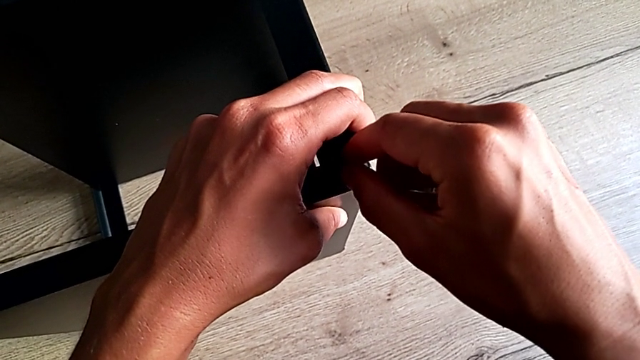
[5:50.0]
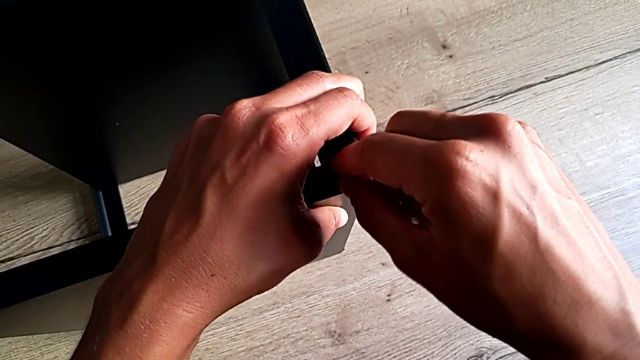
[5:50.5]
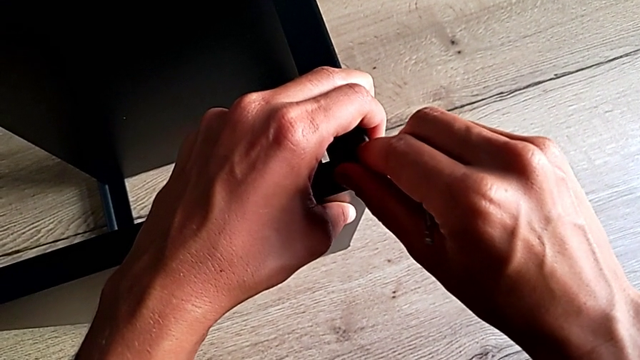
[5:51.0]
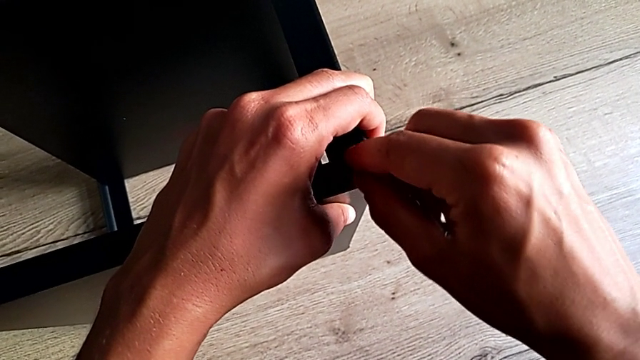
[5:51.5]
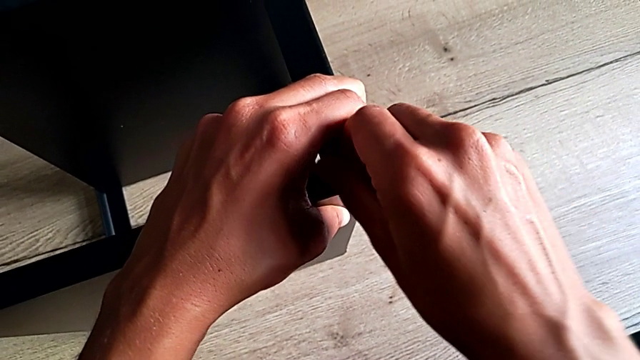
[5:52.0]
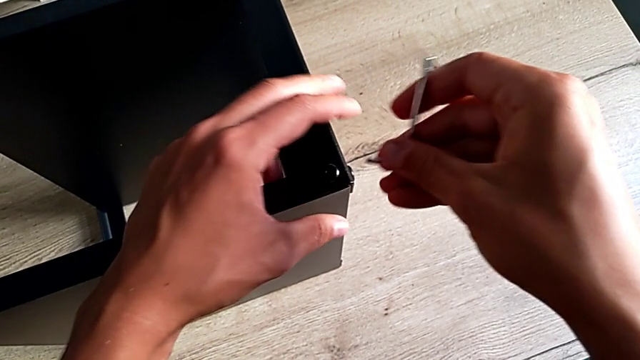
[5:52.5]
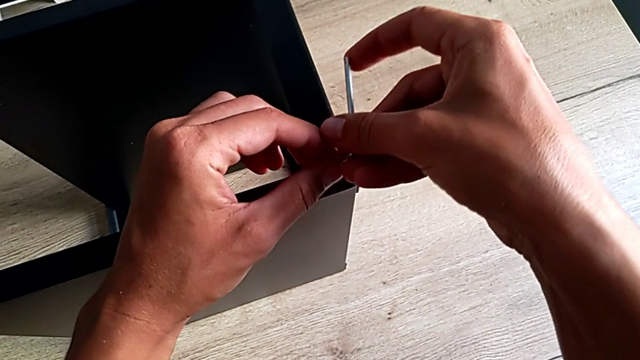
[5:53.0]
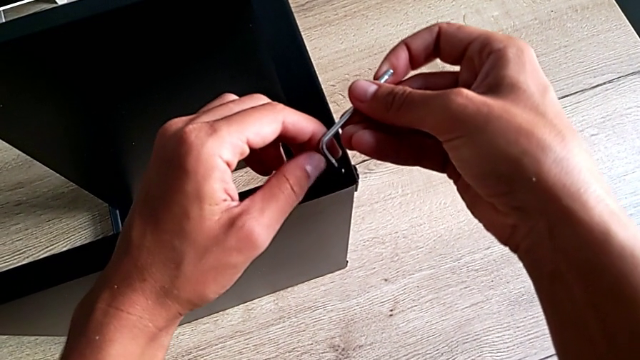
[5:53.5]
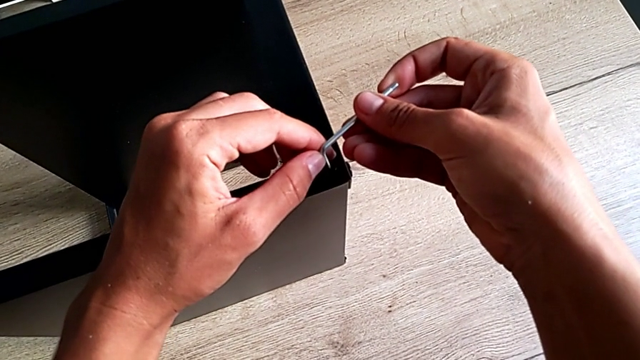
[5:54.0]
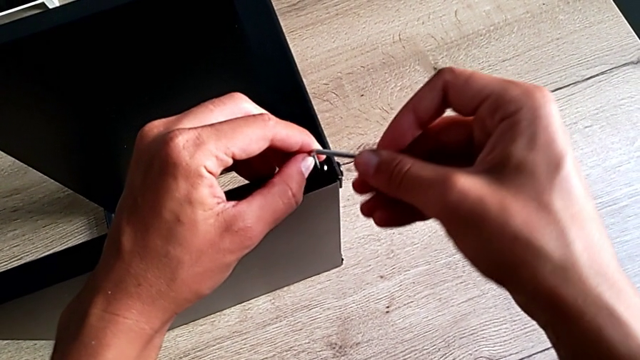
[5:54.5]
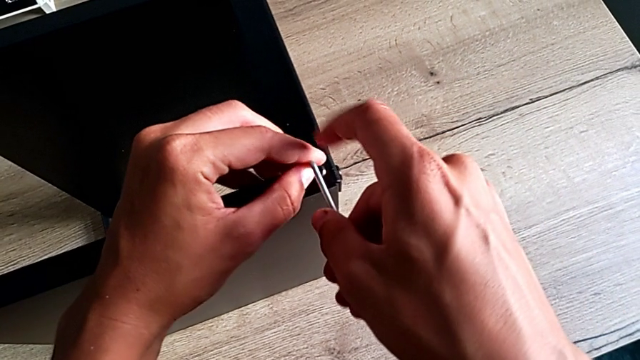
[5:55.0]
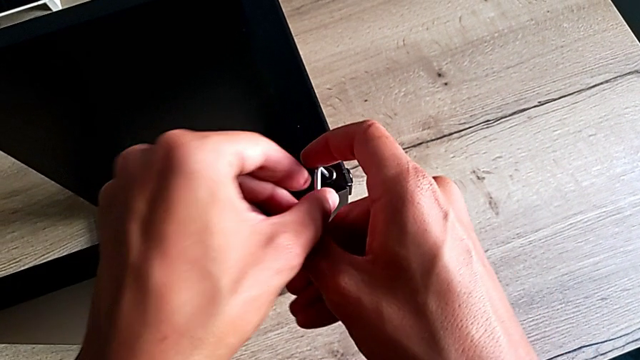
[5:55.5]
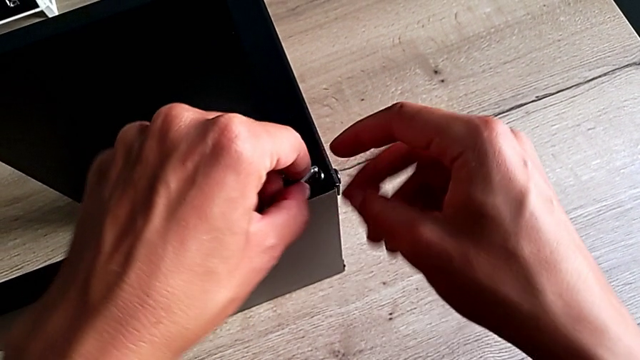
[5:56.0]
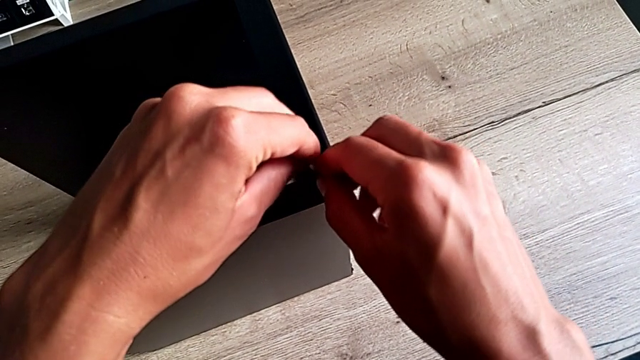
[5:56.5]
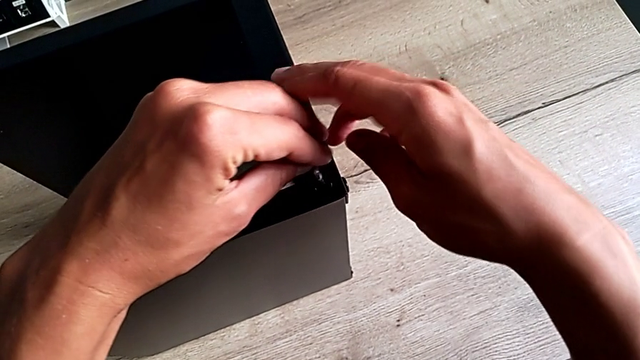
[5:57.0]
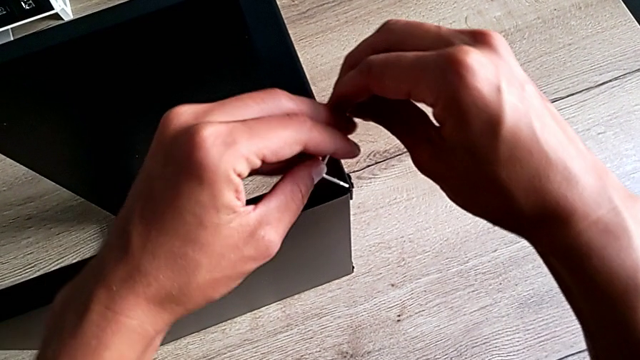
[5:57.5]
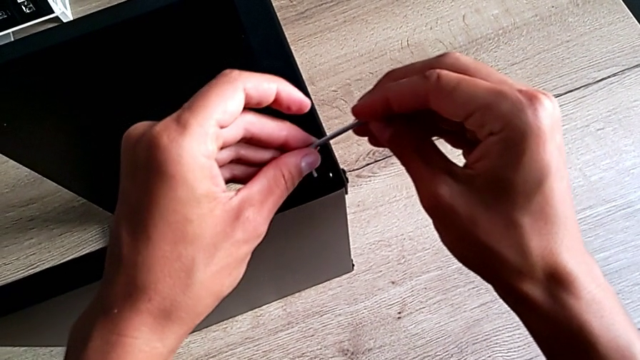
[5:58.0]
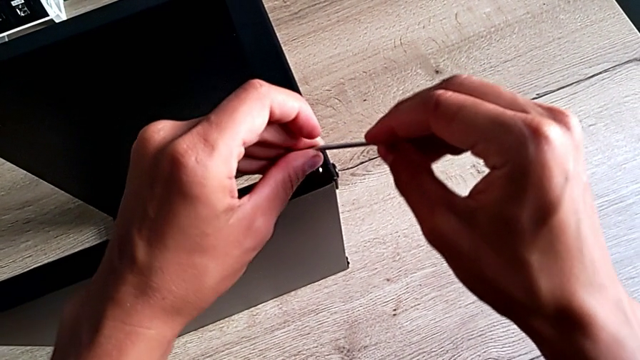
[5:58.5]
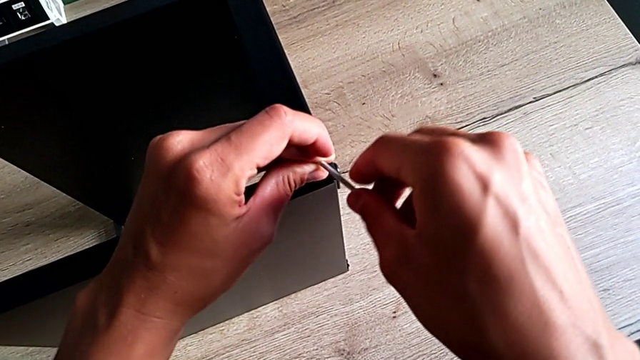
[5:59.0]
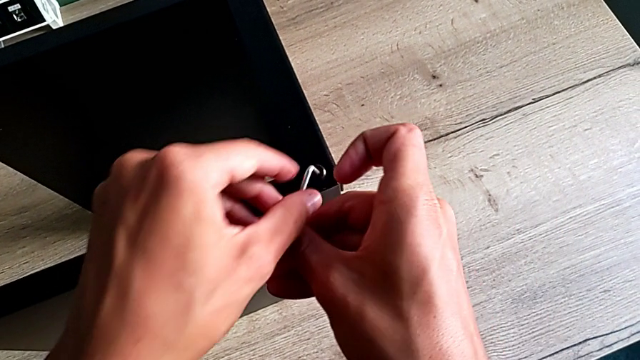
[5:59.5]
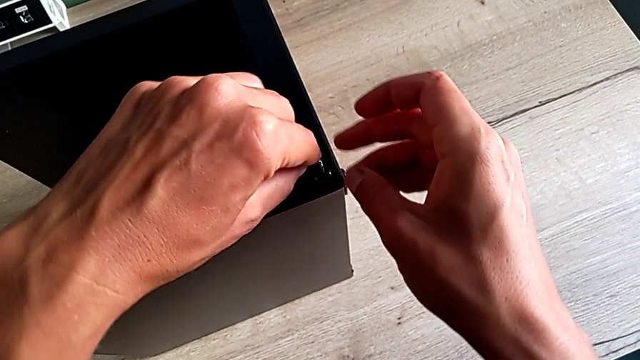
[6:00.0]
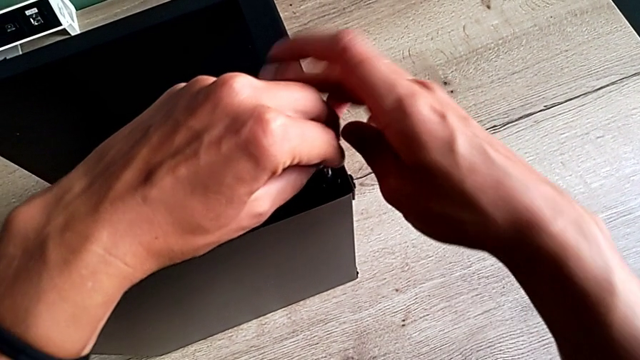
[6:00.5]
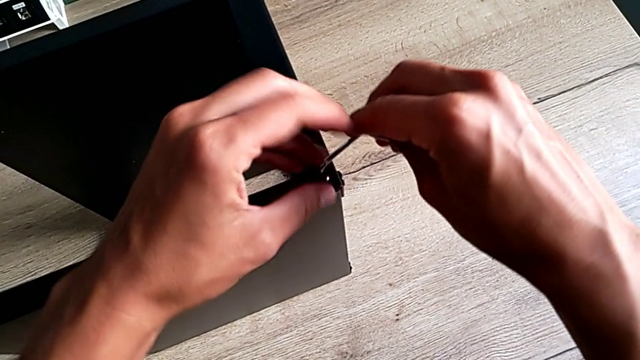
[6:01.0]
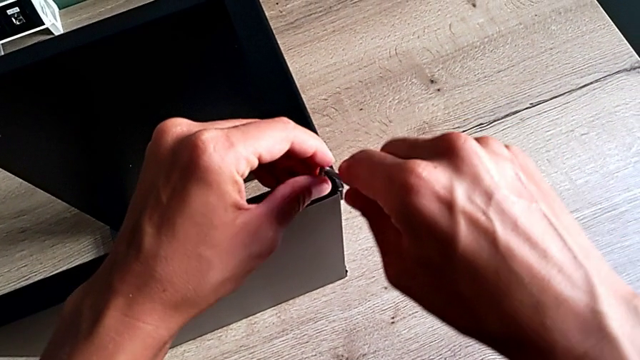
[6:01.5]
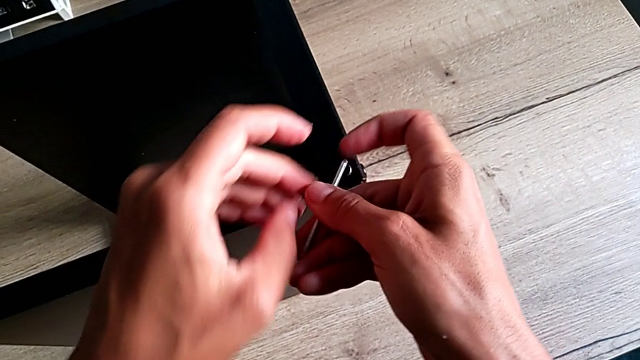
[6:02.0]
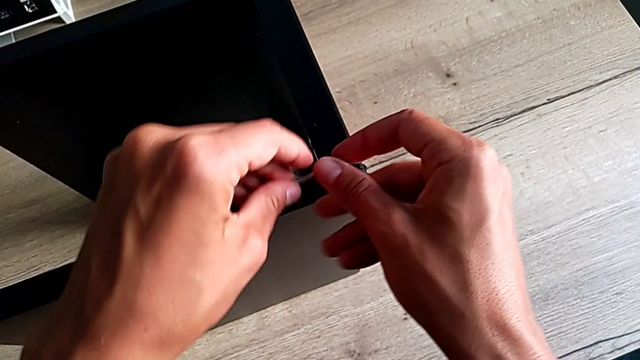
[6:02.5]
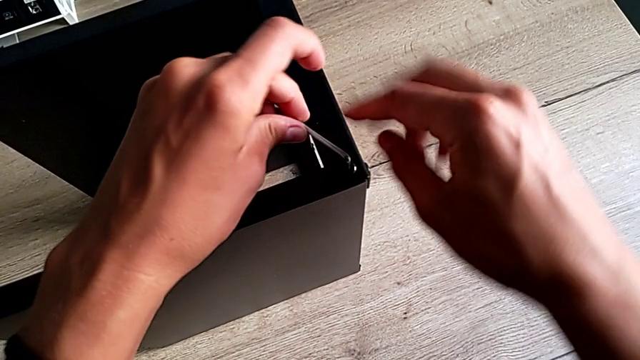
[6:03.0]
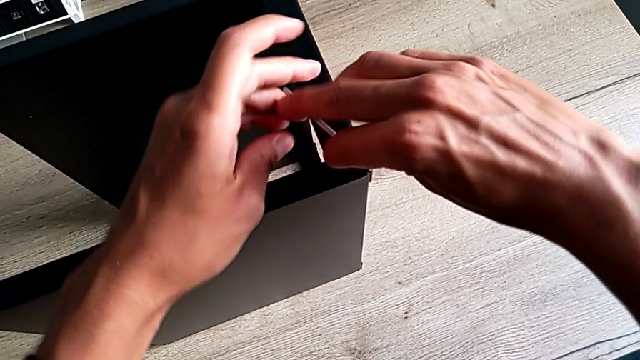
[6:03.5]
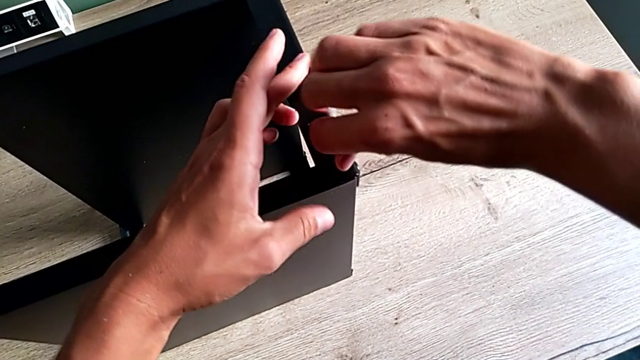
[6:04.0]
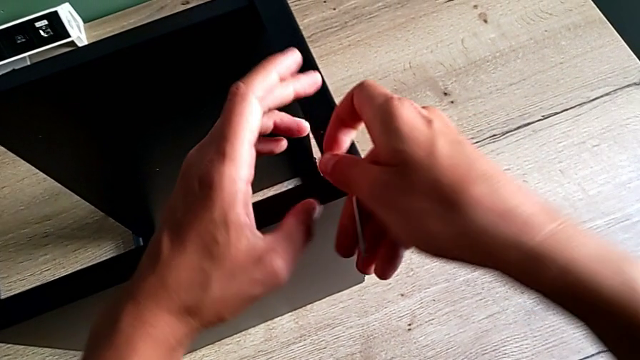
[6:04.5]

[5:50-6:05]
The camera wearer is screwing the last screw of the table. They screw the hex socket head and begin to rotate the Allen wrench.

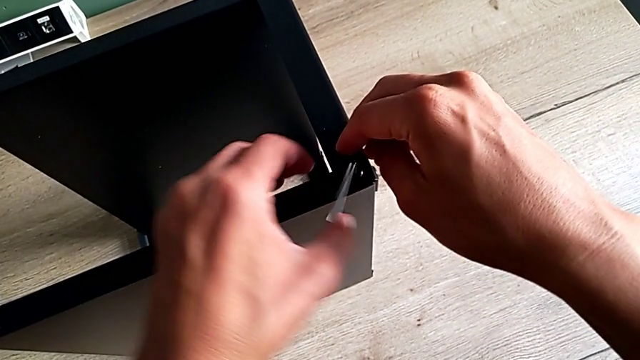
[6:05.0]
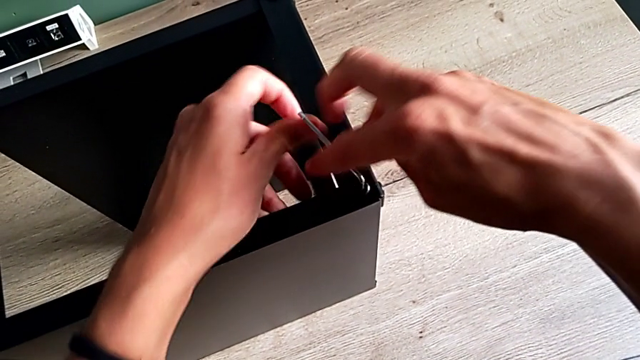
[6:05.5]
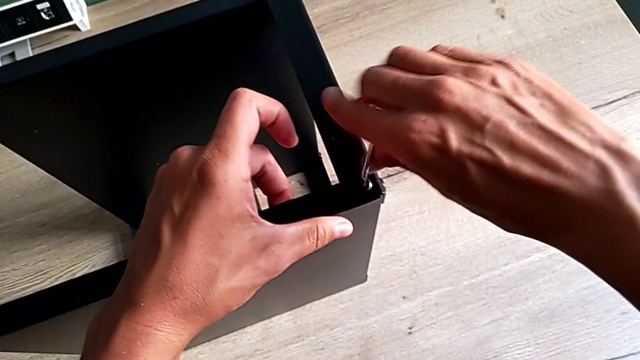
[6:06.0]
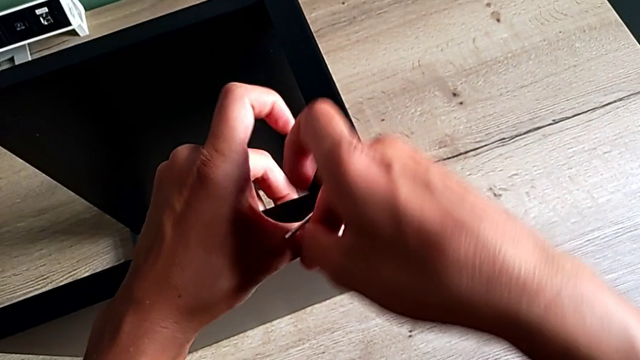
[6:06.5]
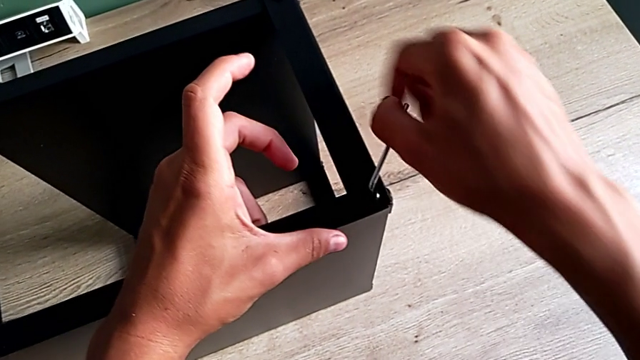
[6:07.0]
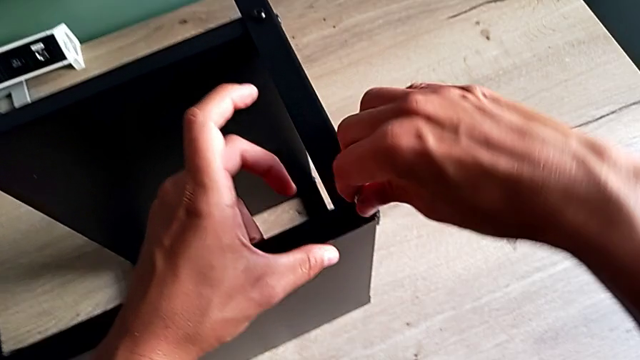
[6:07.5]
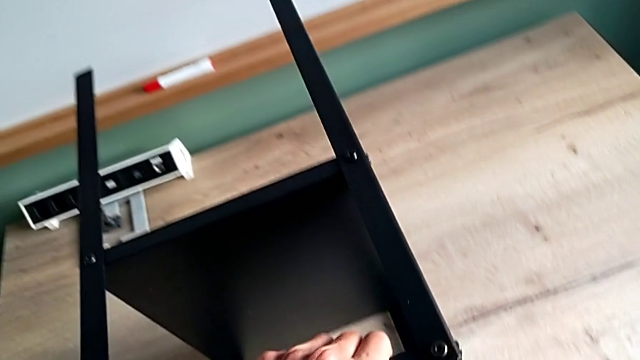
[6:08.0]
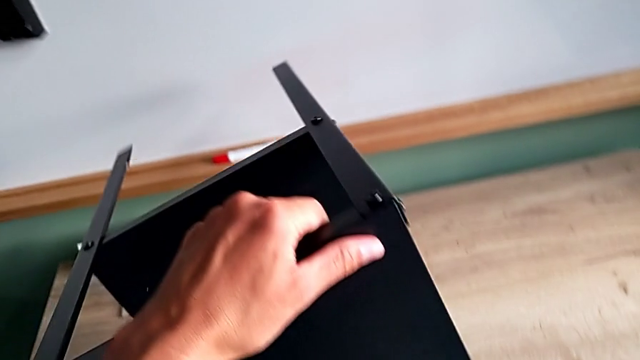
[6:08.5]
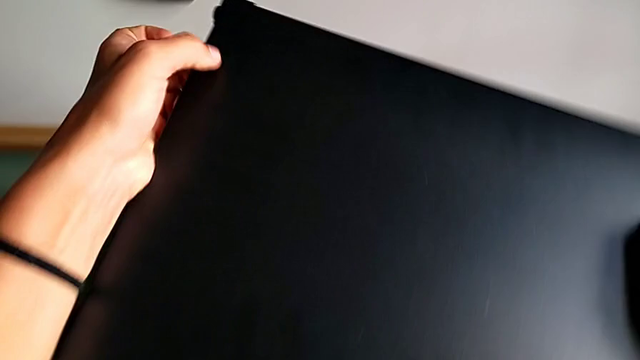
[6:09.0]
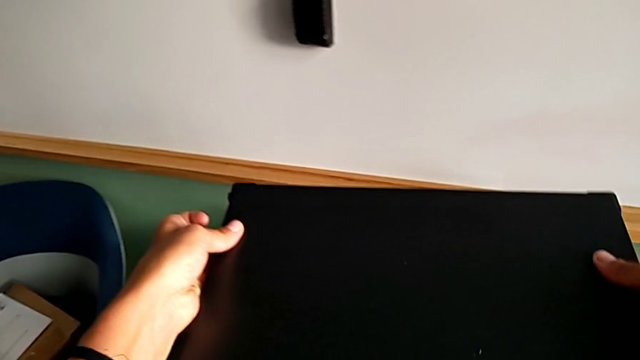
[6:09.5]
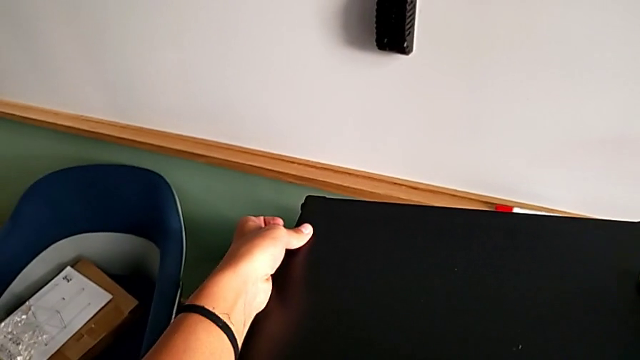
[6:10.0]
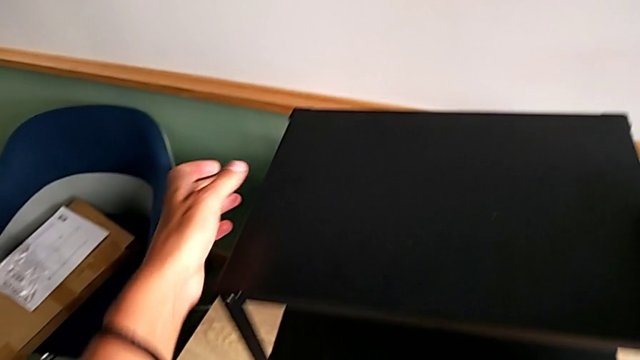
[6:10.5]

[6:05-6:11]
The camera wearer is screwing the last screw of the table. They rotate the Allen wrench.
